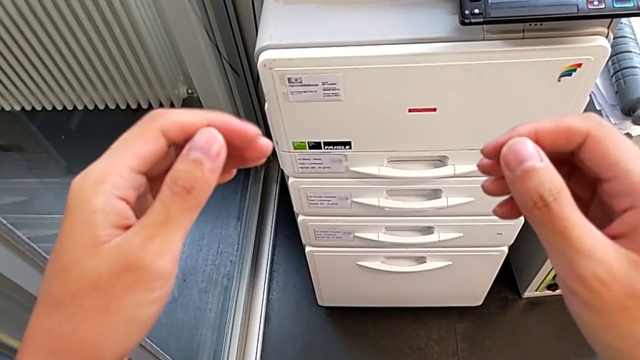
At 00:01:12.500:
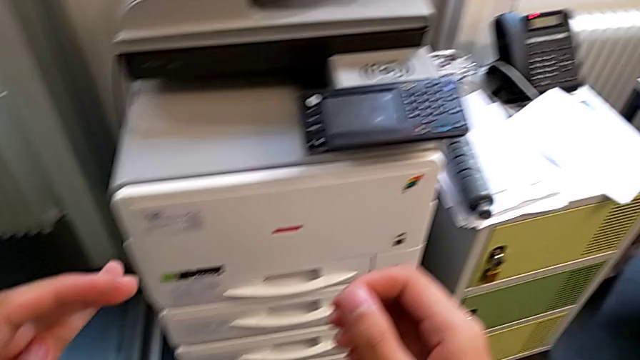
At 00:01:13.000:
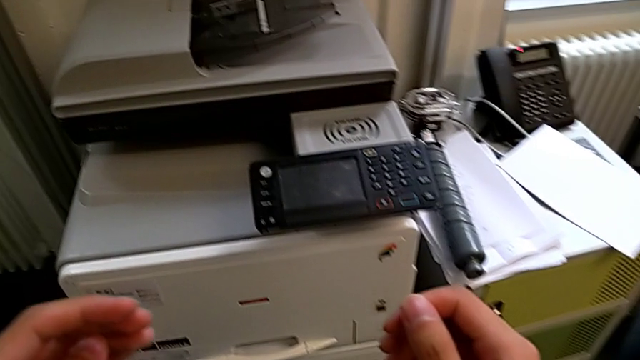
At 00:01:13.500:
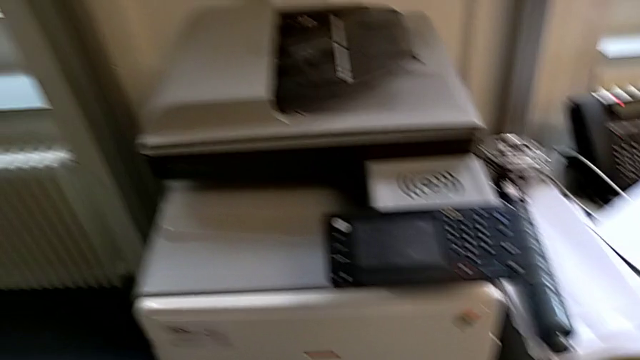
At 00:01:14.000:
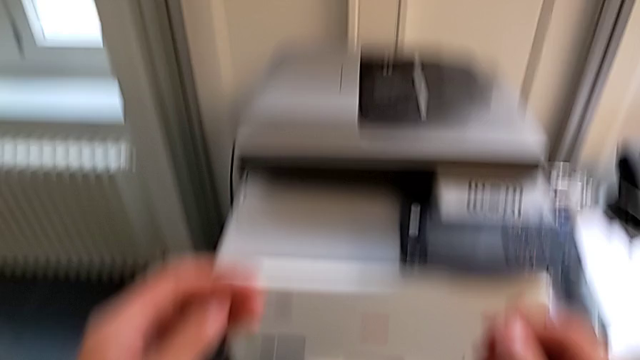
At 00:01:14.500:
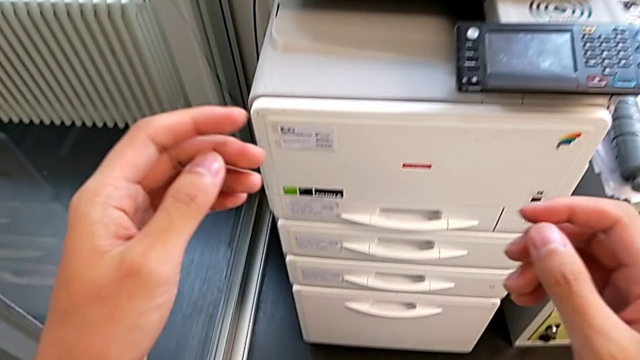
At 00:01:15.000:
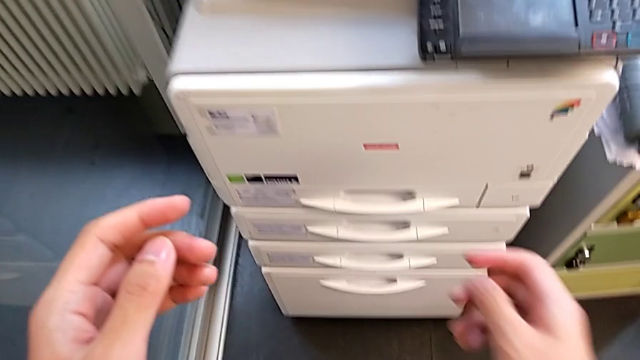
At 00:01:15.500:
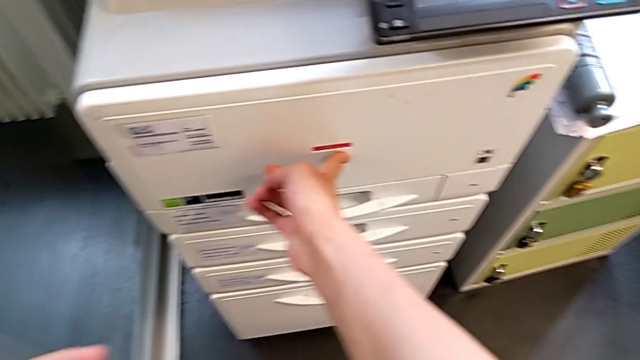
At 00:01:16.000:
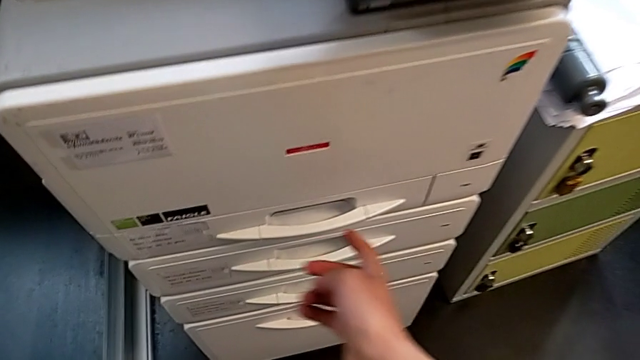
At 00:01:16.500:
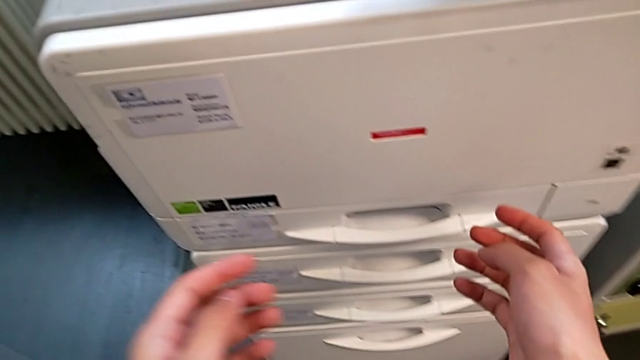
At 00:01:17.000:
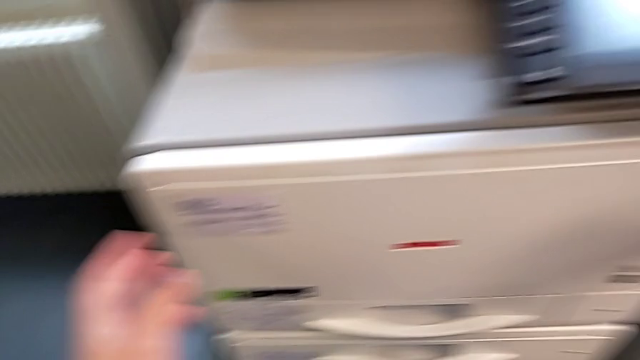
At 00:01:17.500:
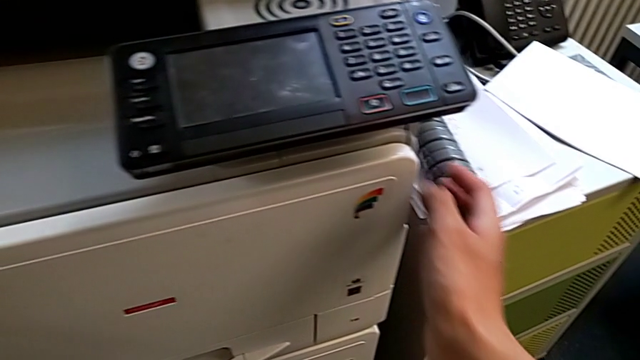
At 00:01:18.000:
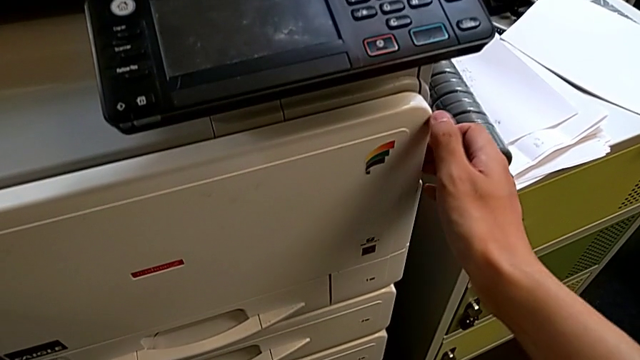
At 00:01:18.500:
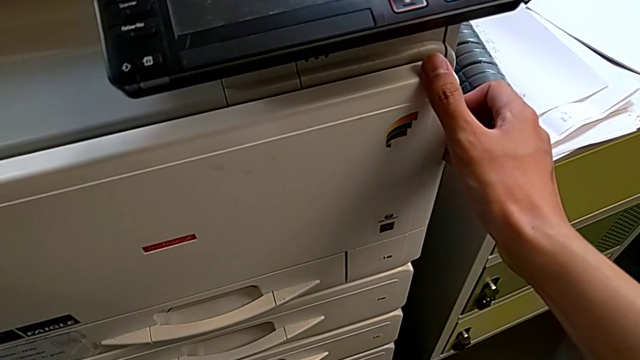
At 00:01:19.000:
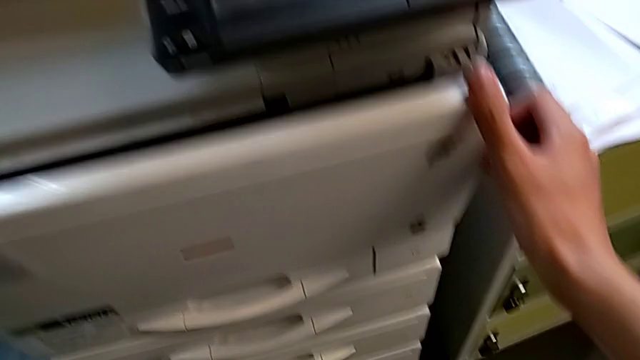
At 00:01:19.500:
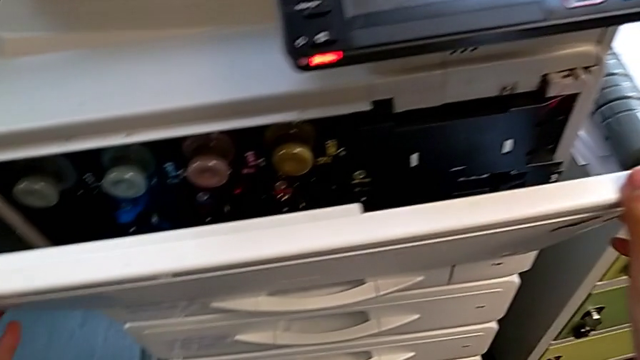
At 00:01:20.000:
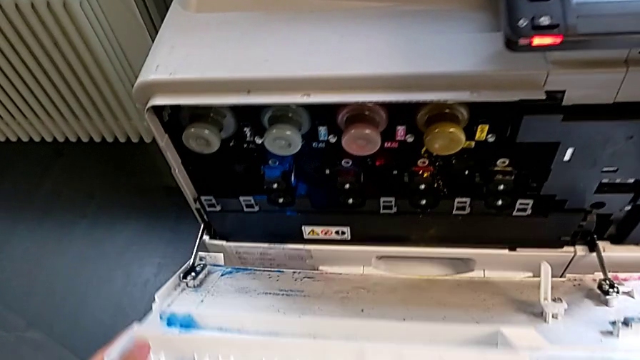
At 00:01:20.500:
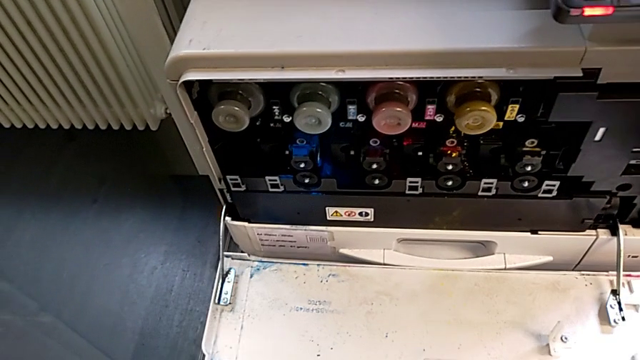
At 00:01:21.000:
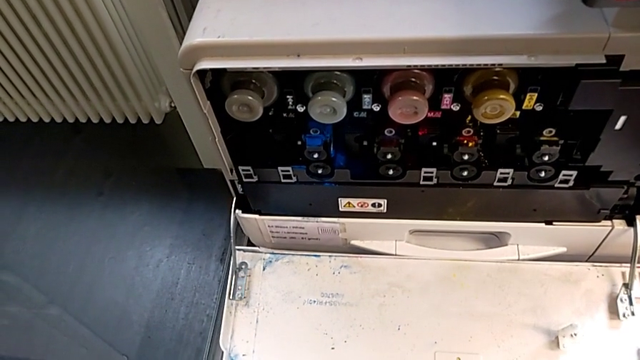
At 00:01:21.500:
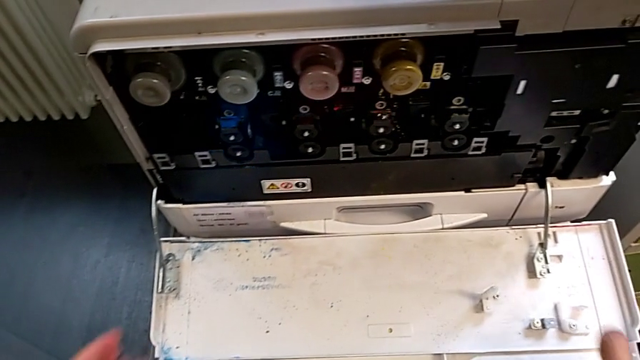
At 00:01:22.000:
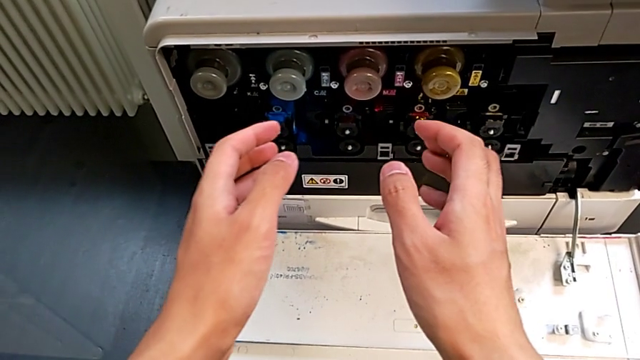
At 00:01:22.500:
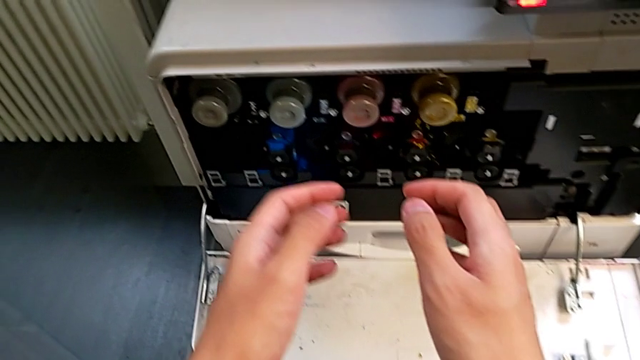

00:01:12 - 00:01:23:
The camera wearer is exchanging a black ink cartridge. They approach the cartridge gate, point at it, grab it and open it.

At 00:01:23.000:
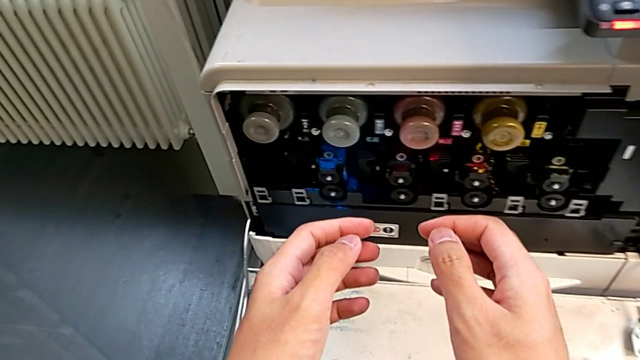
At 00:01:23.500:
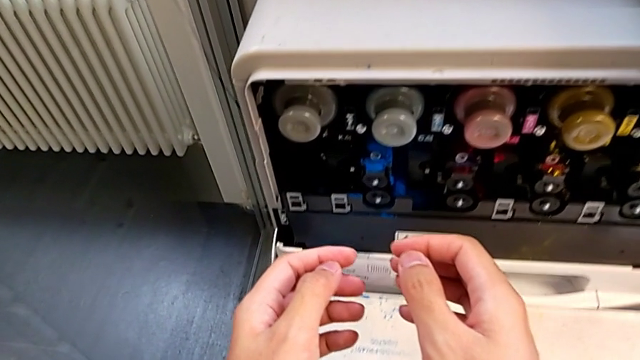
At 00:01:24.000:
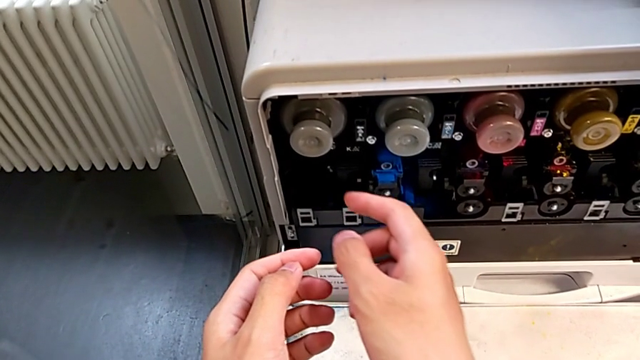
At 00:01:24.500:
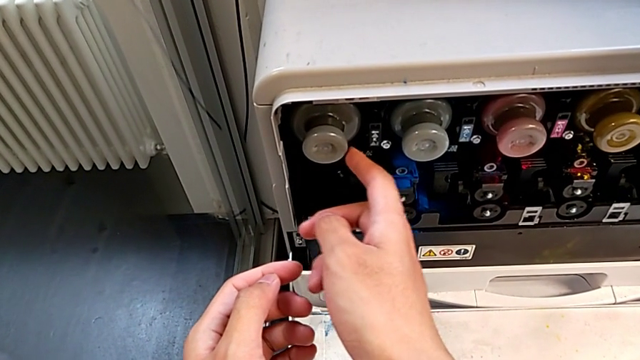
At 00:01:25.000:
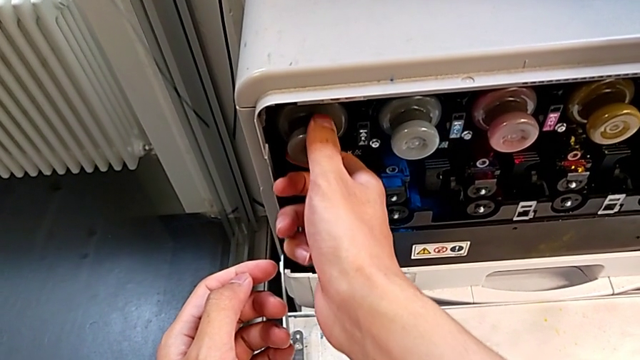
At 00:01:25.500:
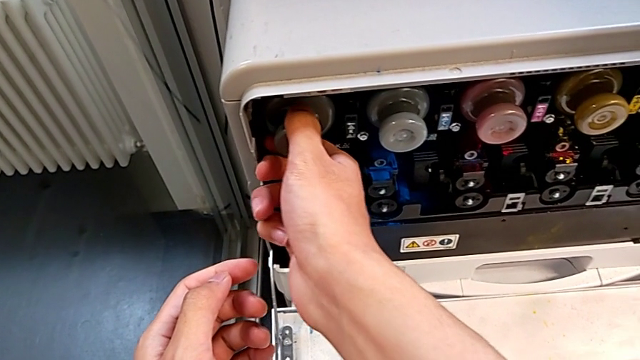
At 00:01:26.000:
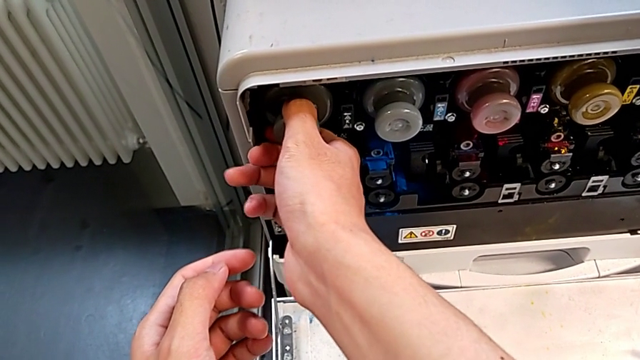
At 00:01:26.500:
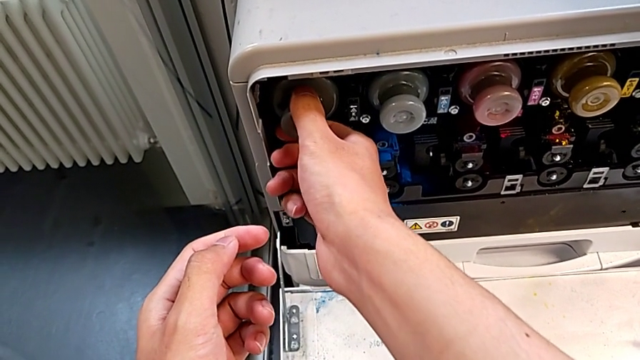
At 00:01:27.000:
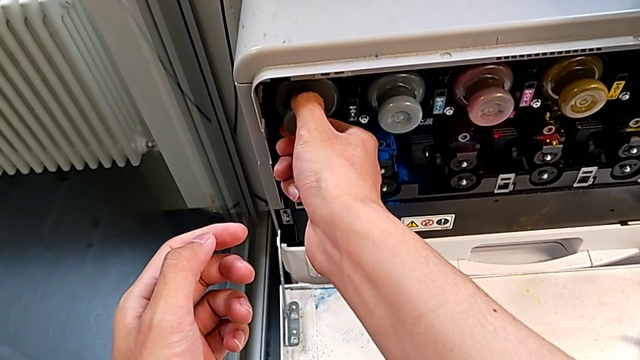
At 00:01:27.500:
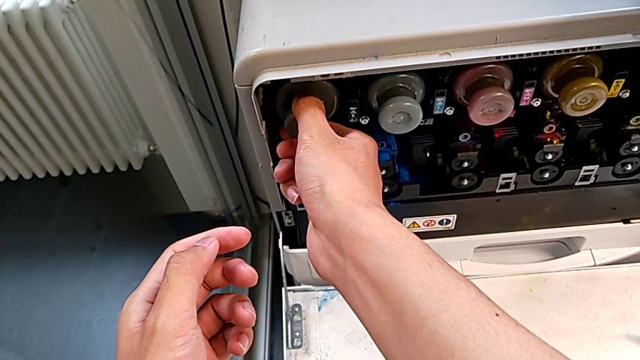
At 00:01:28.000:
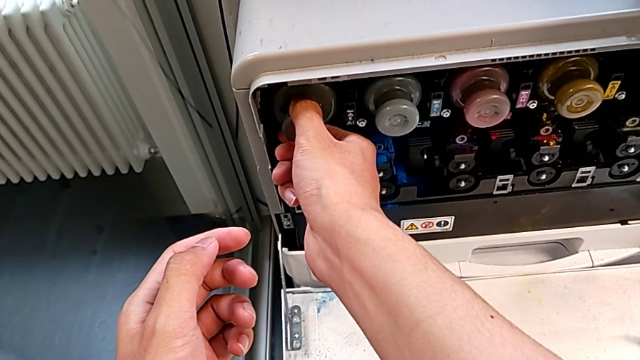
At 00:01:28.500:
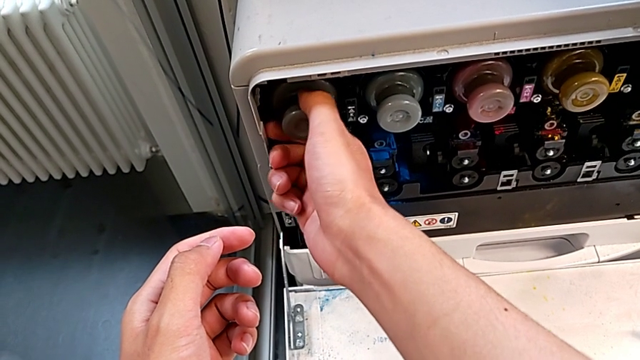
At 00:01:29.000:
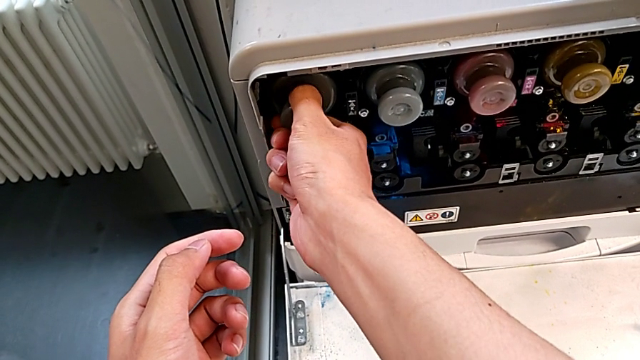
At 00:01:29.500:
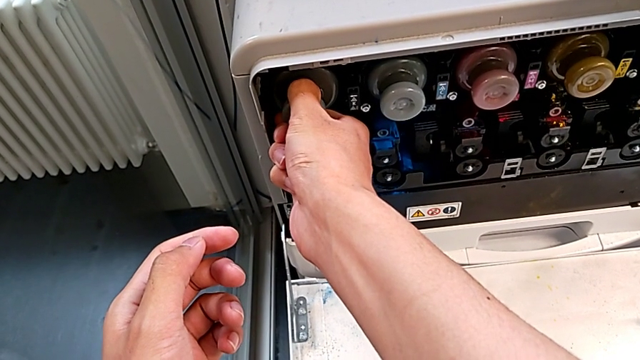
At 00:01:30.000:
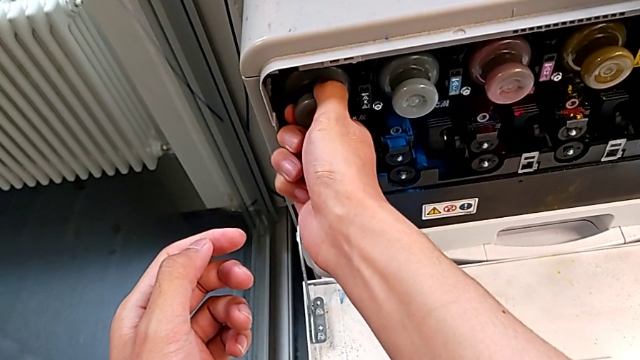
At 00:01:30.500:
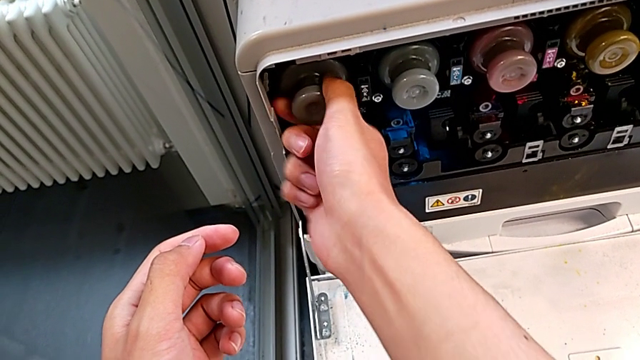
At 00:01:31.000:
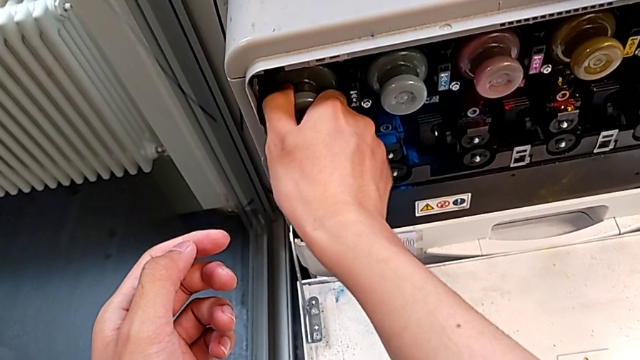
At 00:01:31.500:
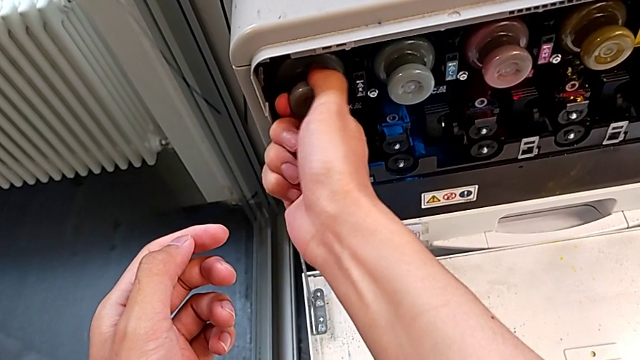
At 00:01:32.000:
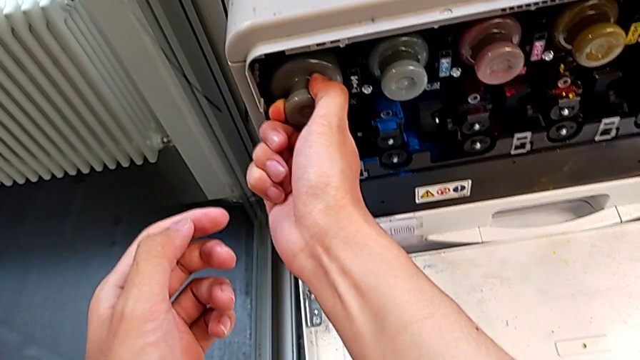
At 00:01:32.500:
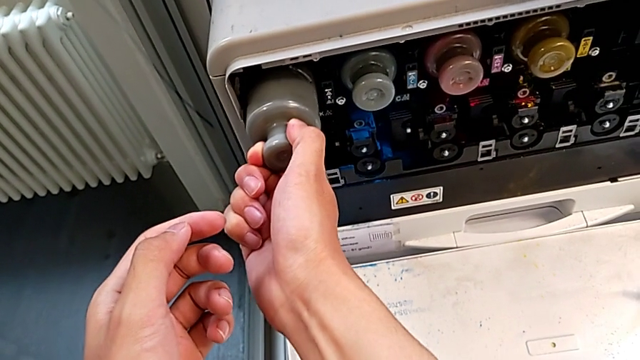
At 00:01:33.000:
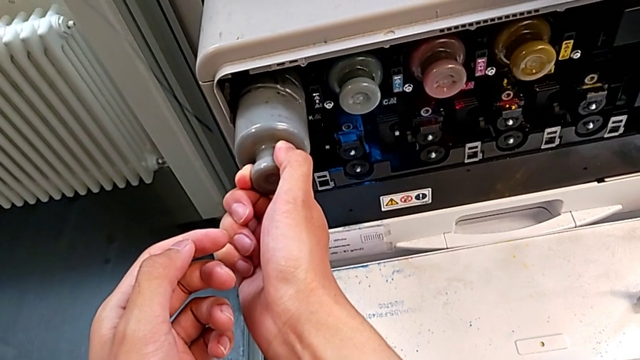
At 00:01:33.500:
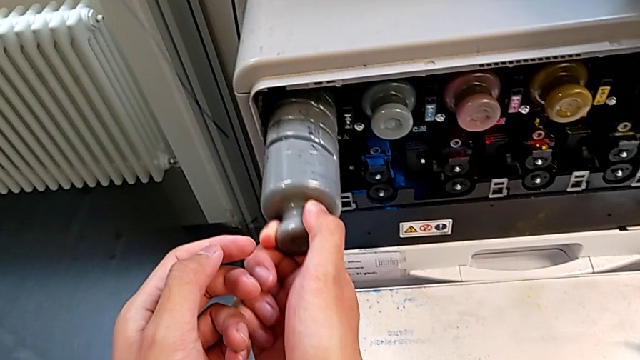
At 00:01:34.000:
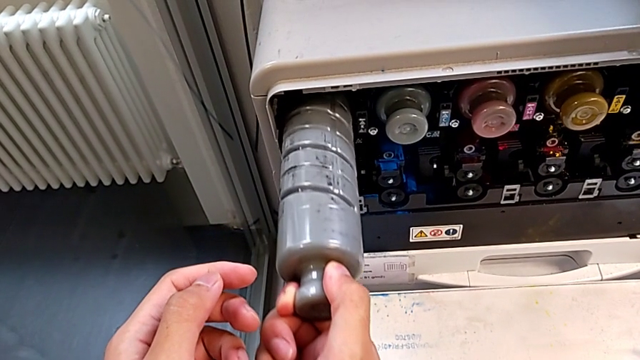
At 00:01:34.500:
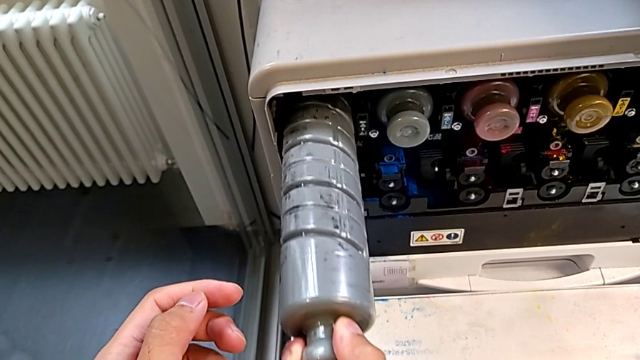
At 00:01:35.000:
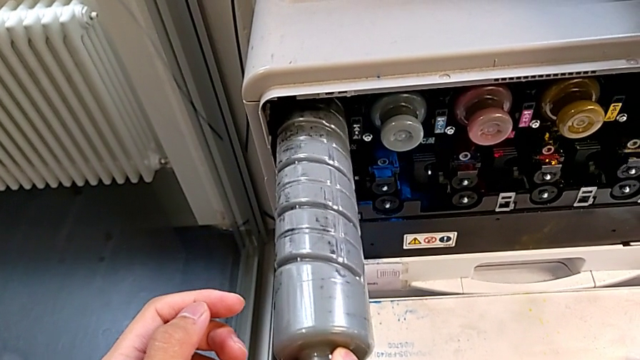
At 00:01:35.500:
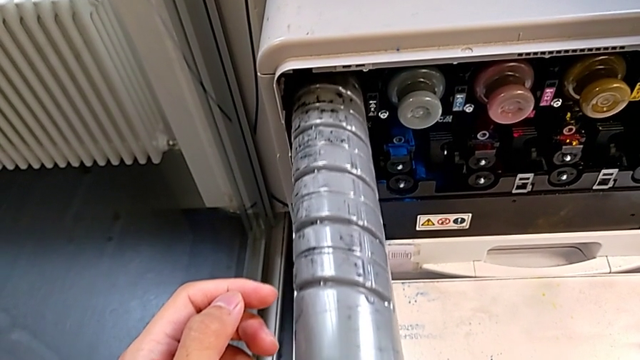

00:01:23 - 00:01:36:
The camera wearer is exchanging a black ink cartridge. They approach the black ink cartridge, touch it, grab the old ink cartridge, wrongly rotate it, pull it, pull the cartridge gate and pull the old ink cartridge.
